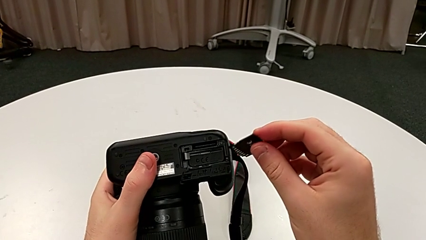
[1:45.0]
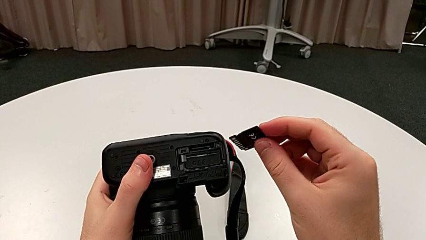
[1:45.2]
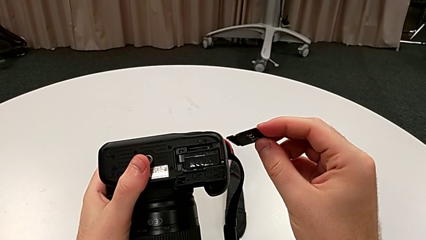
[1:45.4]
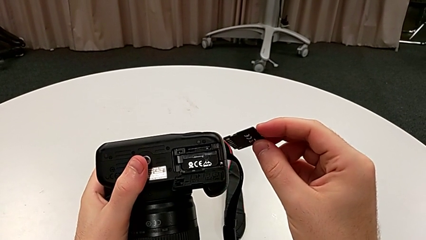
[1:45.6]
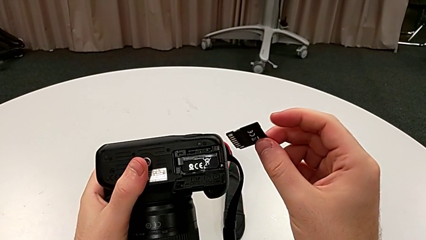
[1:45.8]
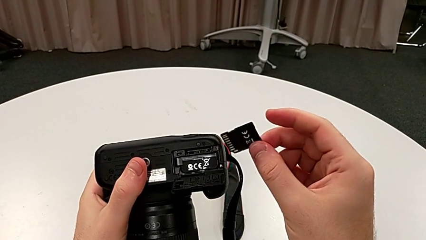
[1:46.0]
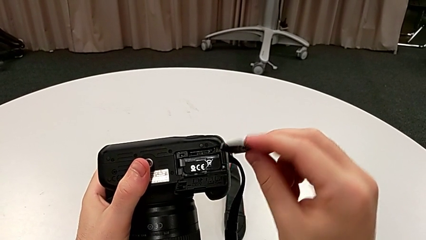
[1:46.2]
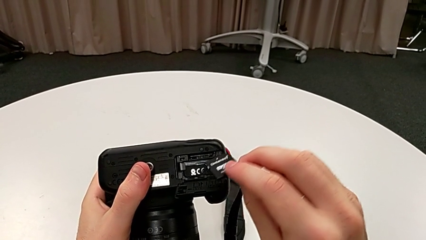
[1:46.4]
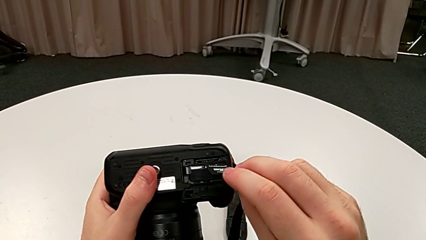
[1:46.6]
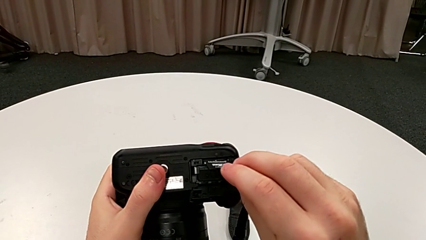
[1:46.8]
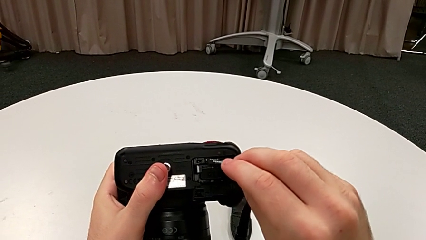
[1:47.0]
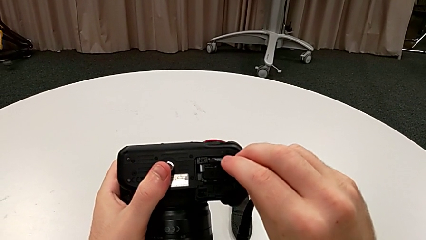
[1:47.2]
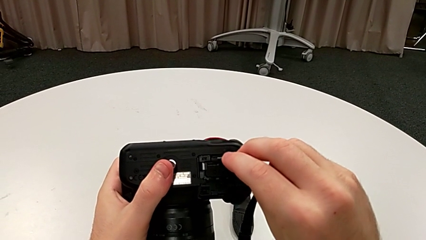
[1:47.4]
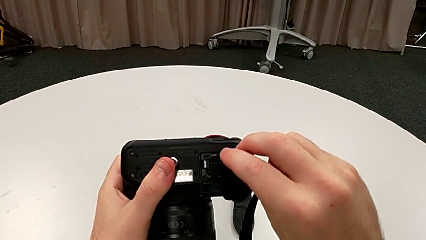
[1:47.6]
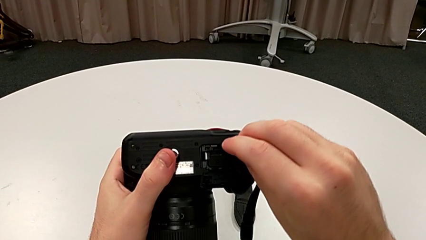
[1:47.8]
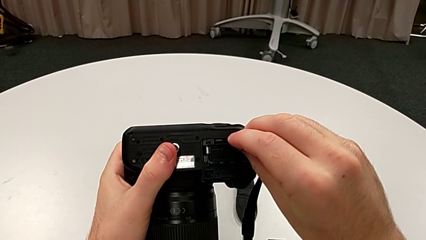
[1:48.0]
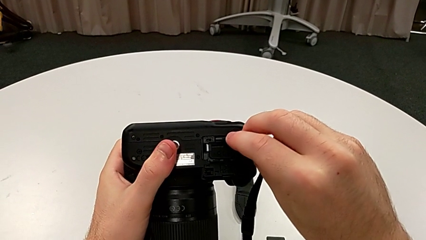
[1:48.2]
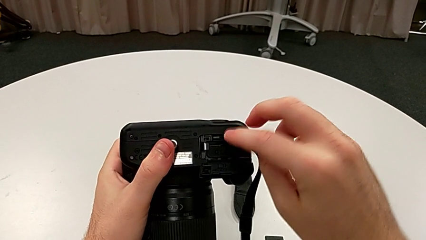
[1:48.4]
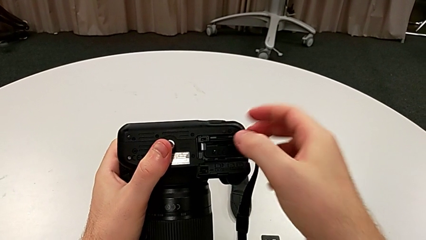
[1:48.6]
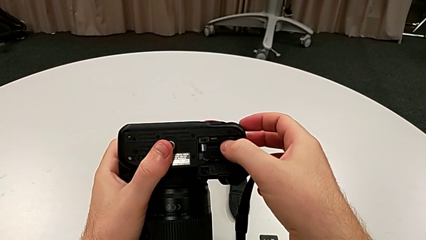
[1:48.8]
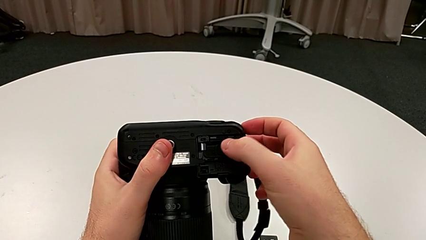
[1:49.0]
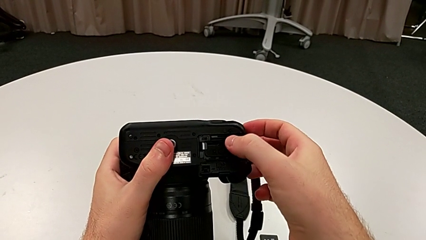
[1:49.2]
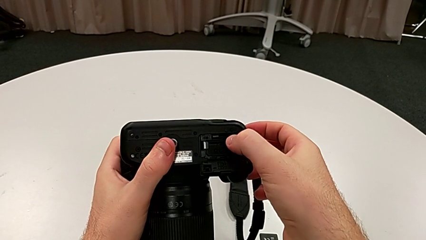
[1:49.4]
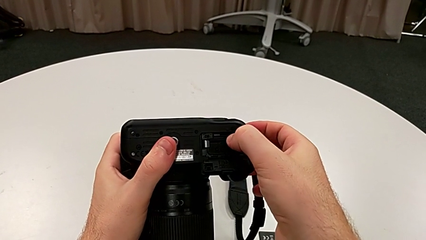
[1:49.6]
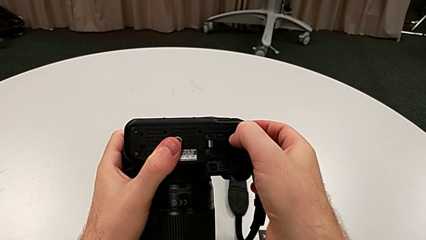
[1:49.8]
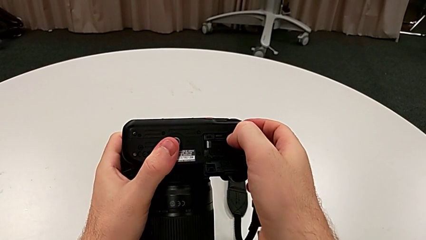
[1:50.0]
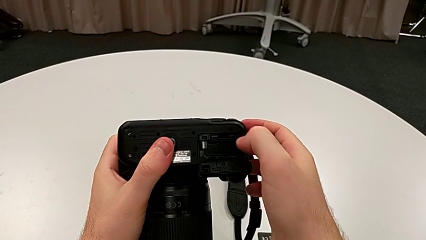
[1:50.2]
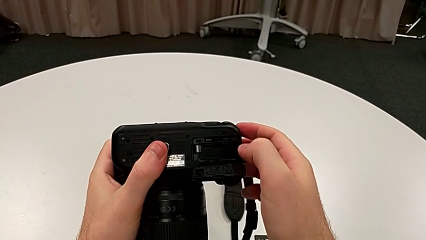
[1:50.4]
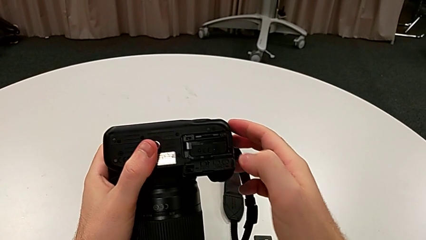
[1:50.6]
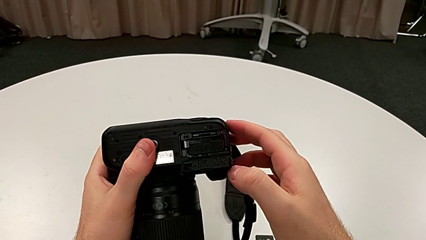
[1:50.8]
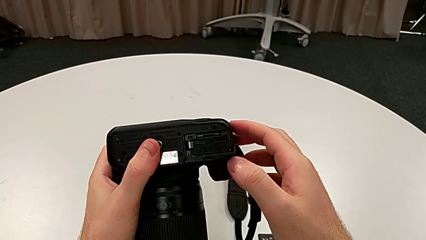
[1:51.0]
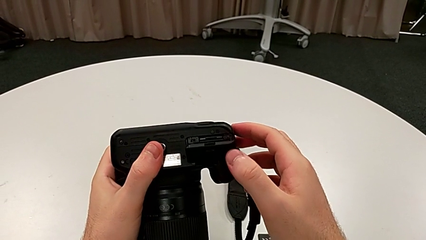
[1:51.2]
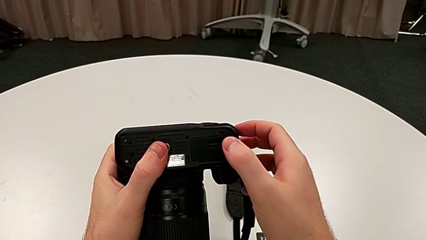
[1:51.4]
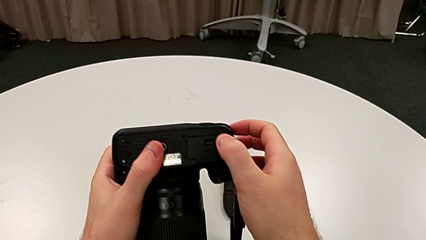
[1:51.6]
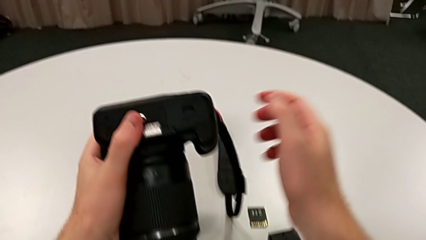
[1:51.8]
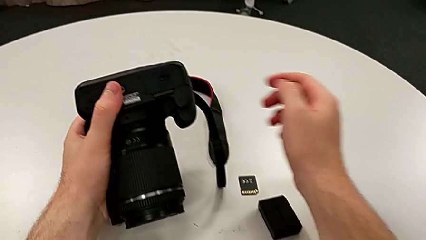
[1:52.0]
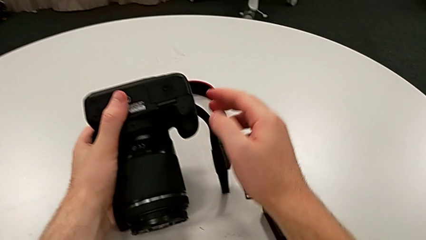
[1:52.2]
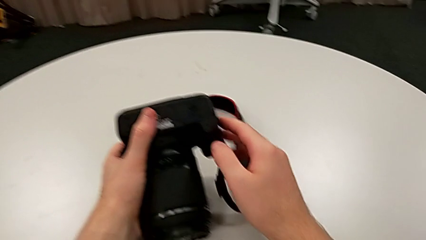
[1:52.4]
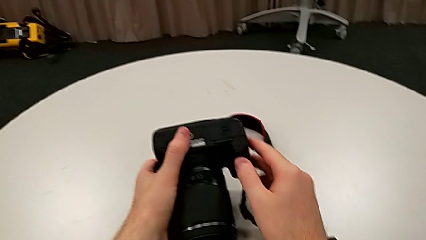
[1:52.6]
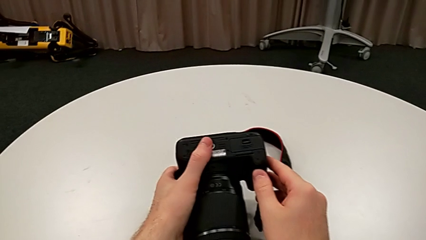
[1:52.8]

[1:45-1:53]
The camera wearer is exchanging the SD card. They align the new SD card, insert it and close the battery door.
